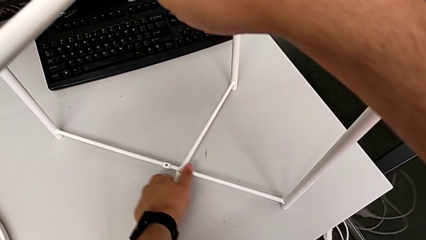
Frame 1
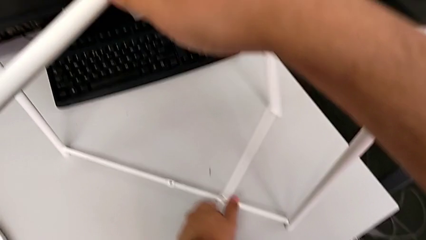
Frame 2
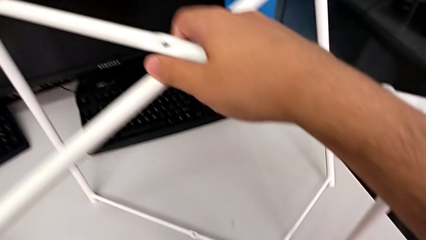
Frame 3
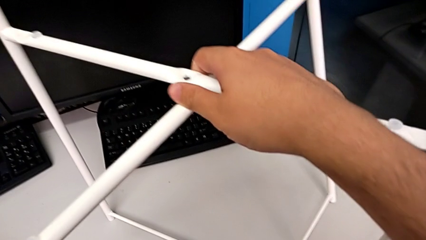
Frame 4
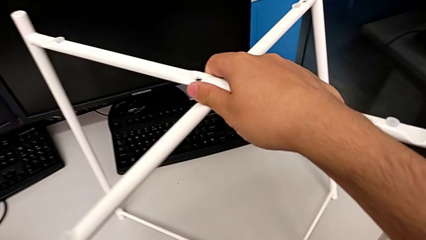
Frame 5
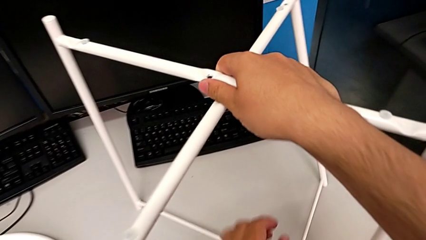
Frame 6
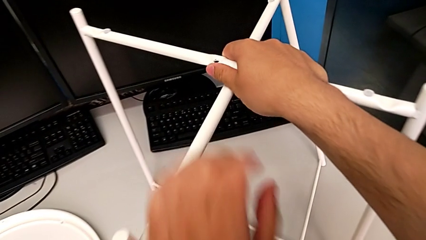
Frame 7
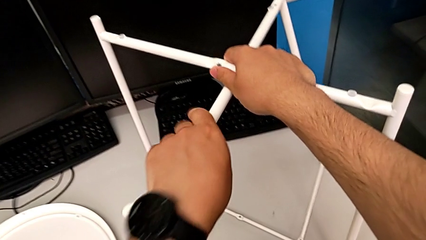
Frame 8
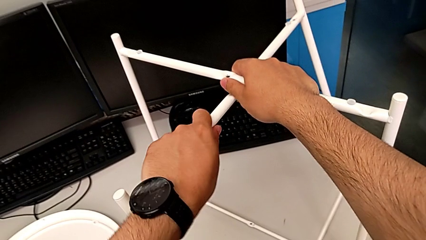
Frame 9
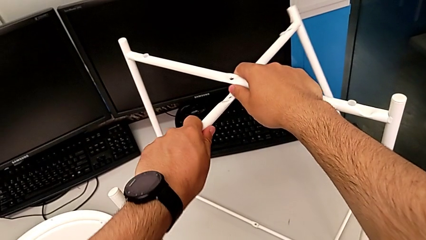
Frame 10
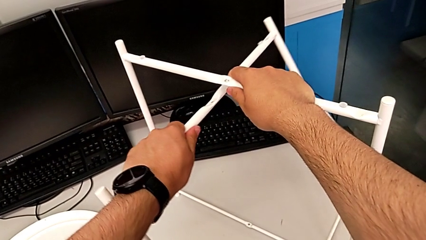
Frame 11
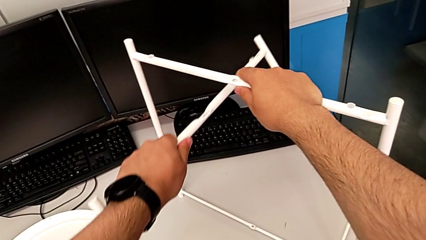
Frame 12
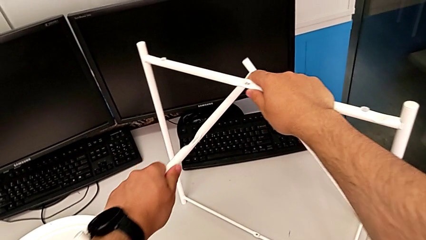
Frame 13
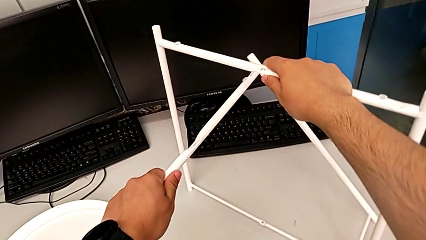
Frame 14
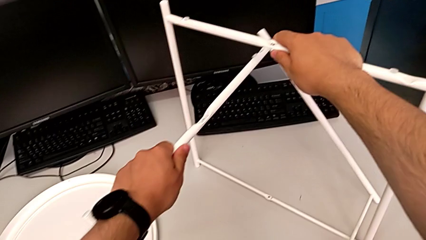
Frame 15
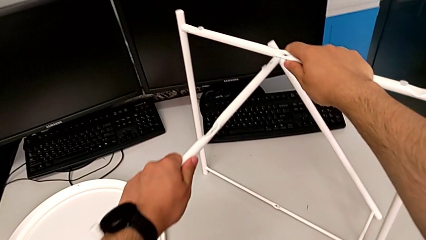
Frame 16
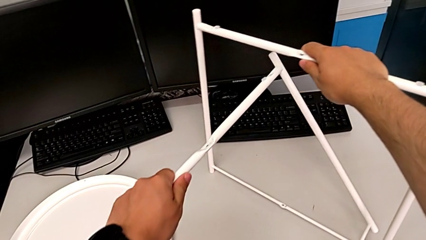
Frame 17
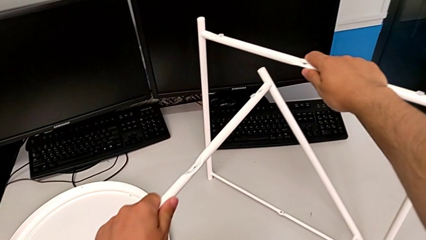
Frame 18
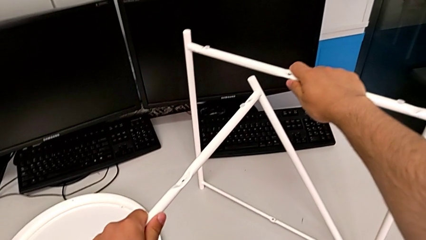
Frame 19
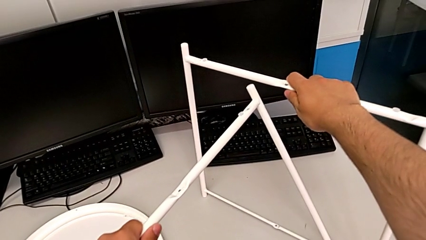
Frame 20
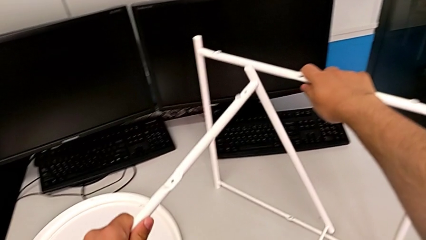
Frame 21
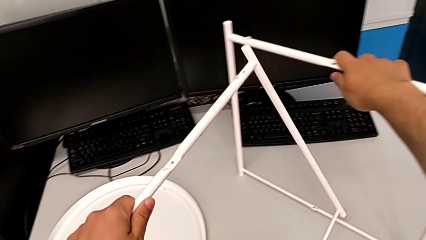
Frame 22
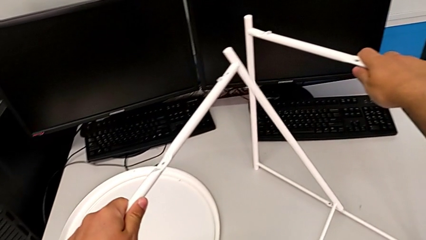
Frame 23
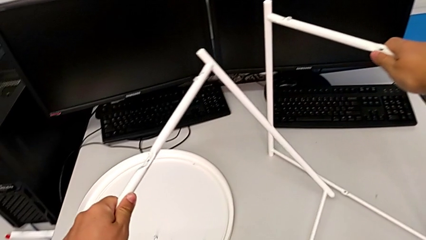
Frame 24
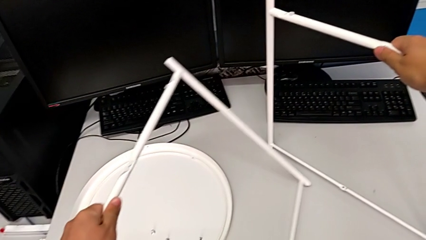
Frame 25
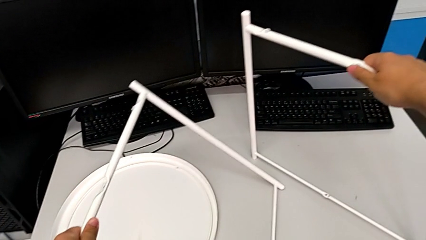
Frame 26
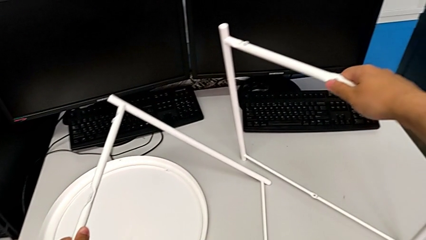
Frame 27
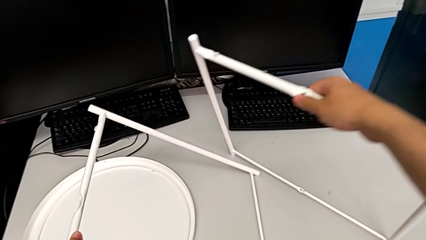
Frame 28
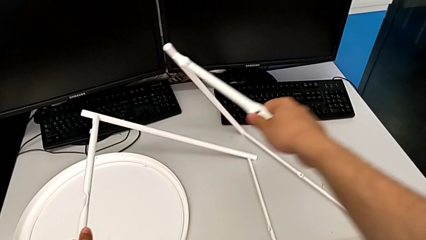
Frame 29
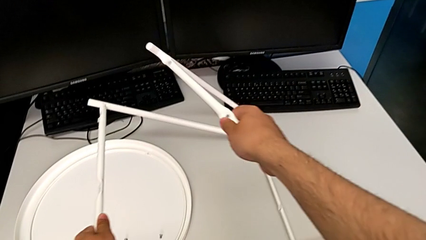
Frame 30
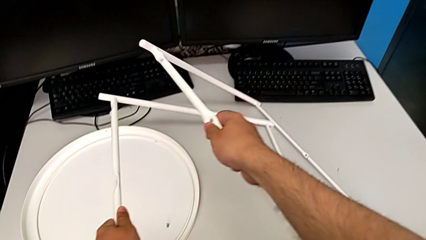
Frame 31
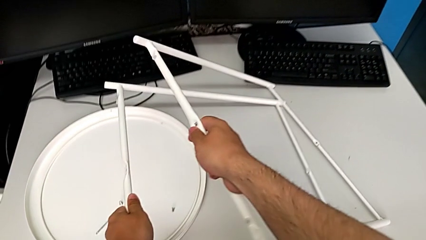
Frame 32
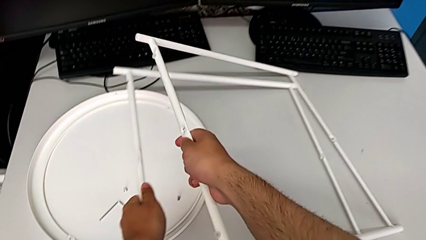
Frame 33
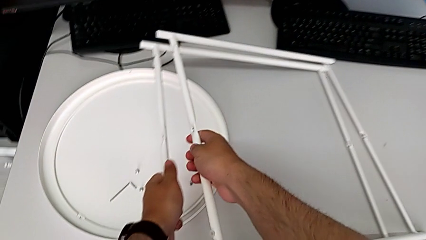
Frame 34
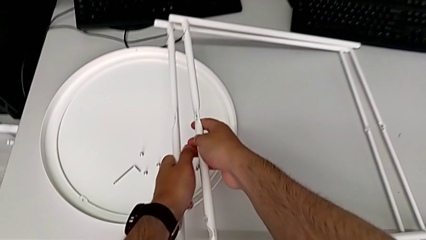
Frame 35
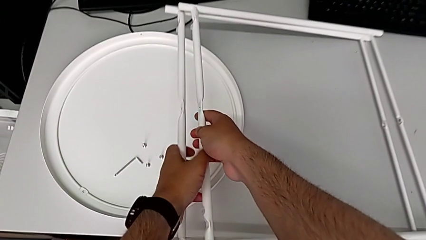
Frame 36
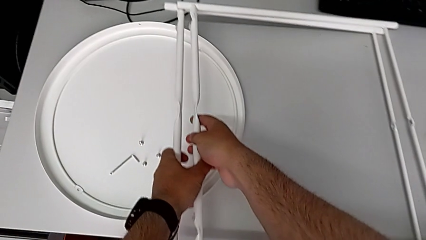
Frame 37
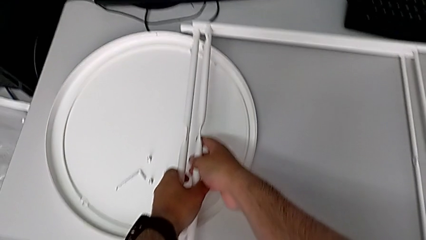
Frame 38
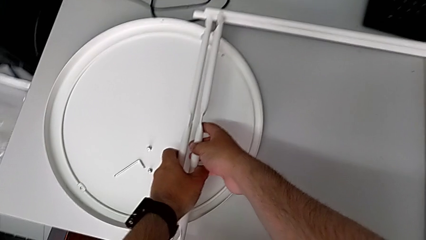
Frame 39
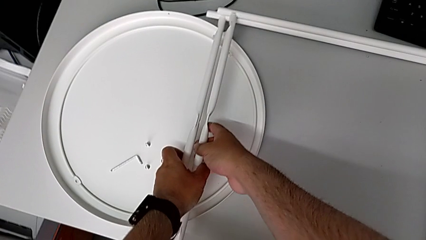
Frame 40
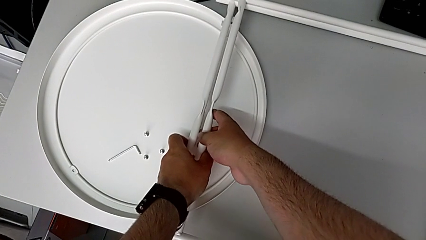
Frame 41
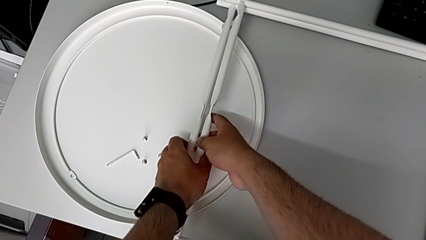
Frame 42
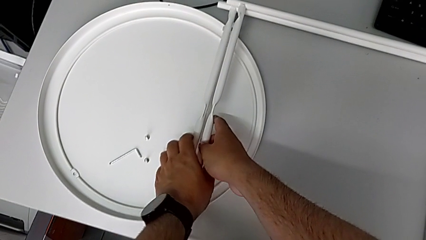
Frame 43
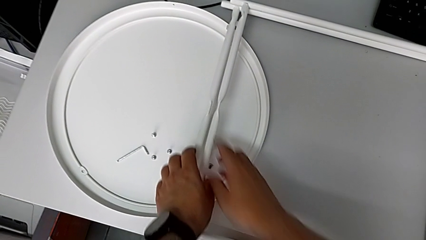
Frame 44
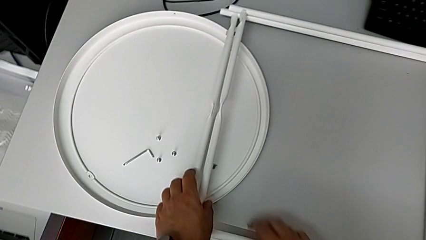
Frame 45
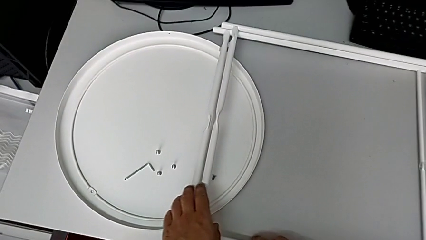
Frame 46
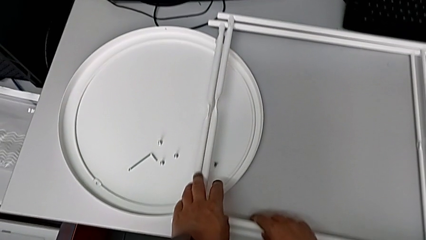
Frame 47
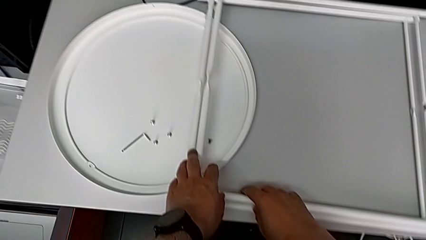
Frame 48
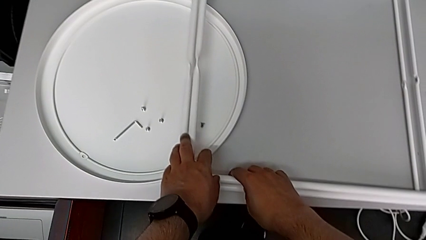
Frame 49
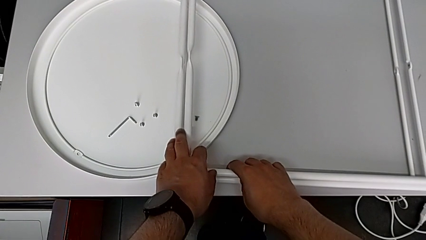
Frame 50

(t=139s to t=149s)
The camera wearer is disassembling the legs. They disassemble the leg and place it twice.
